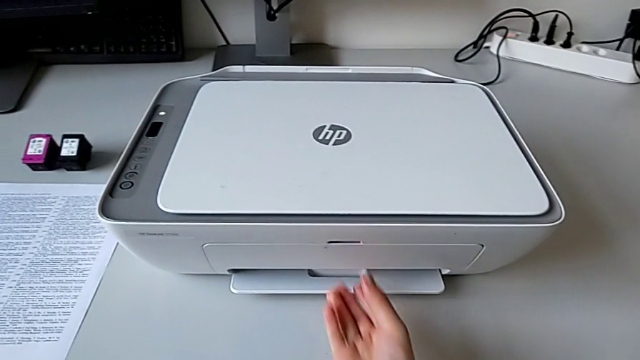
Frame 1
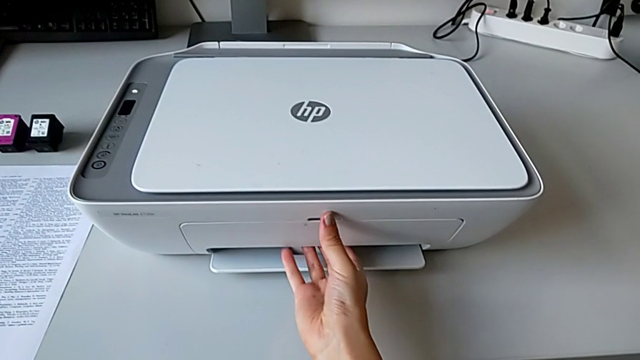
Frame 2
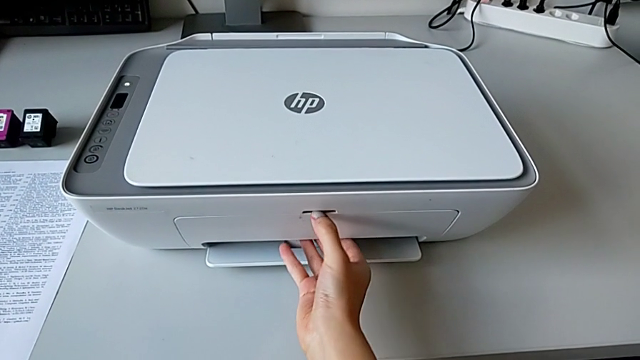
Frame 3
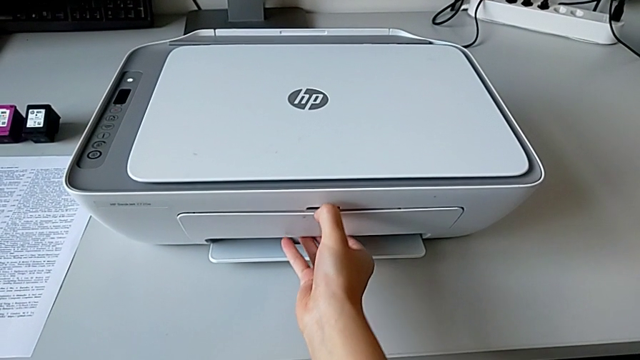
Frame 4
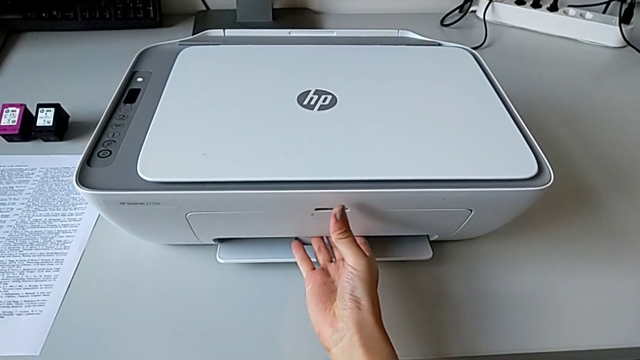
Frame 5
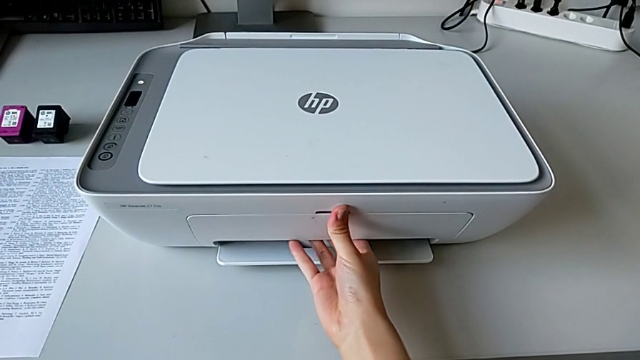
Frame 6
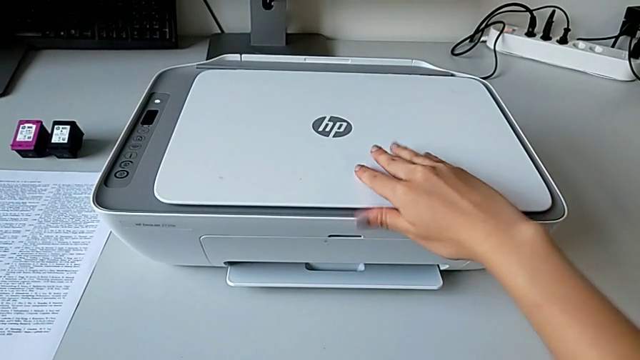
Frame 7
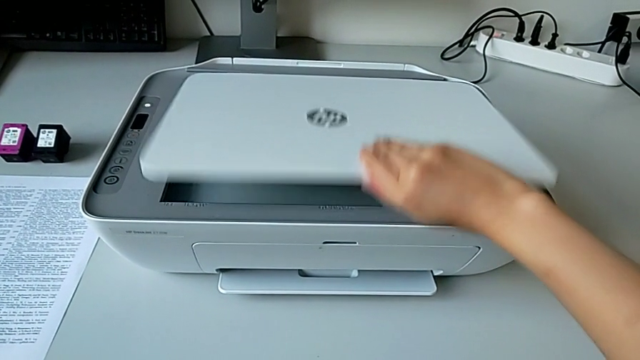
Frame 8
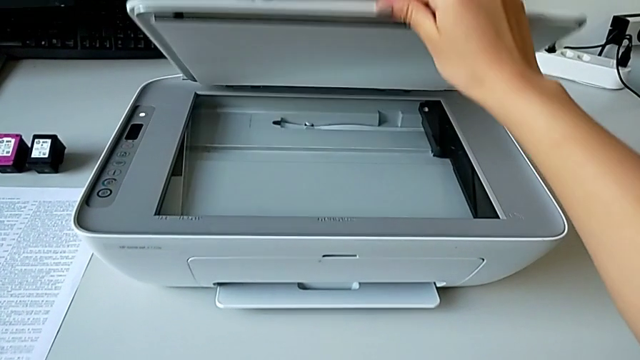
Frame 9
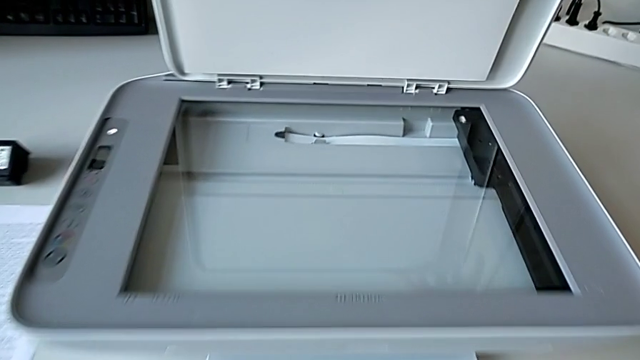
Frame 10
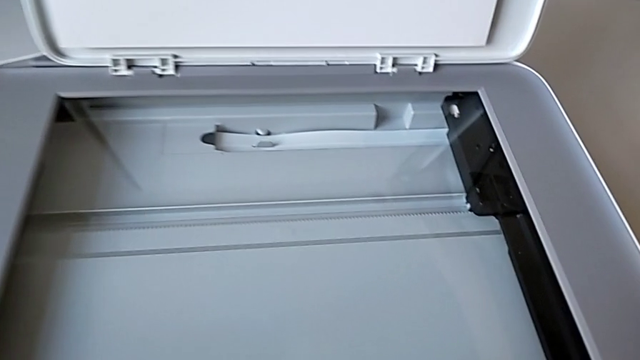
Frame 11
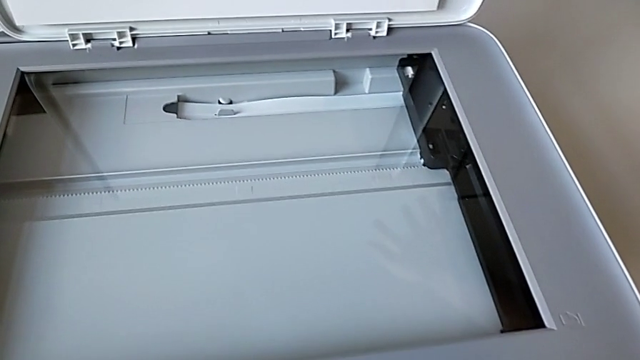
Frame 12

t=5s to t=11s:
The camera wearer opens the printer. They pull the extending paper tray and open the copy gate.

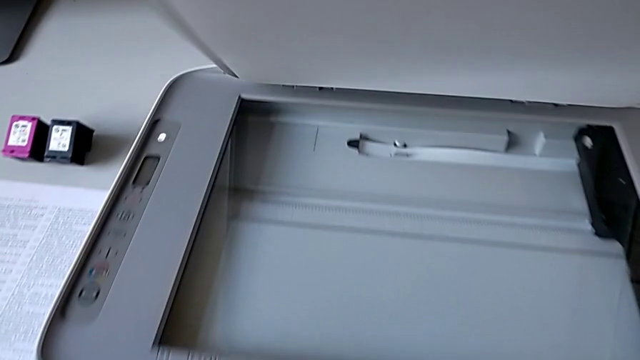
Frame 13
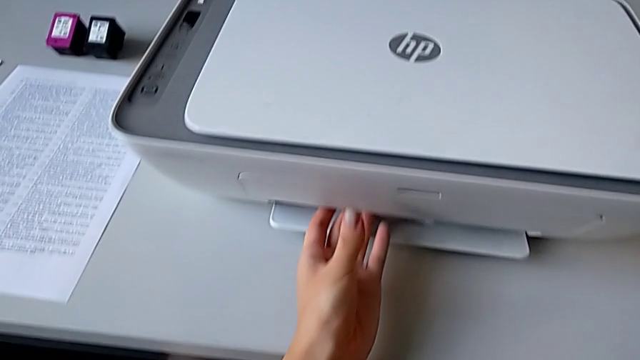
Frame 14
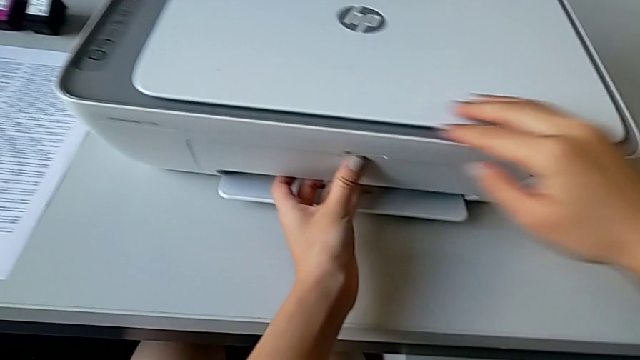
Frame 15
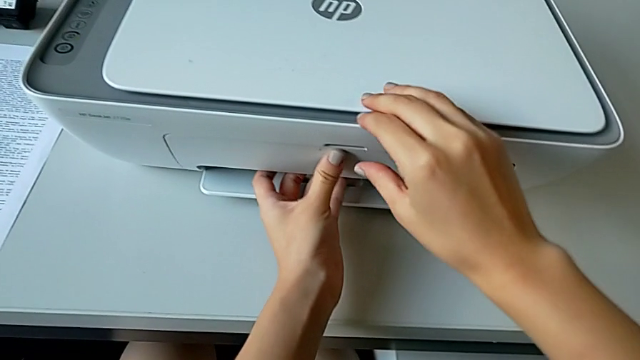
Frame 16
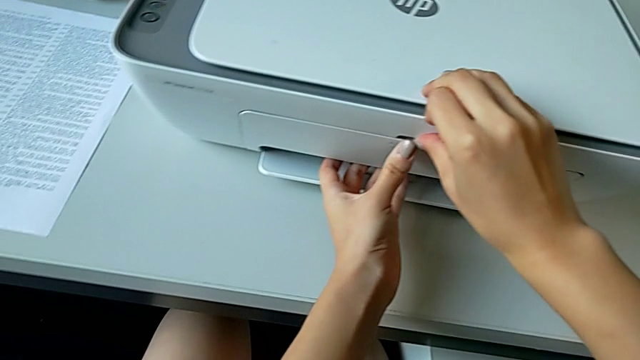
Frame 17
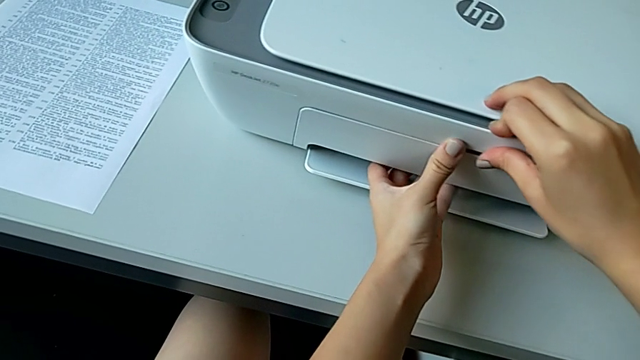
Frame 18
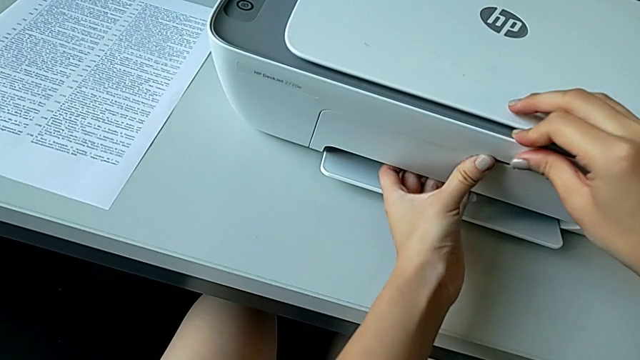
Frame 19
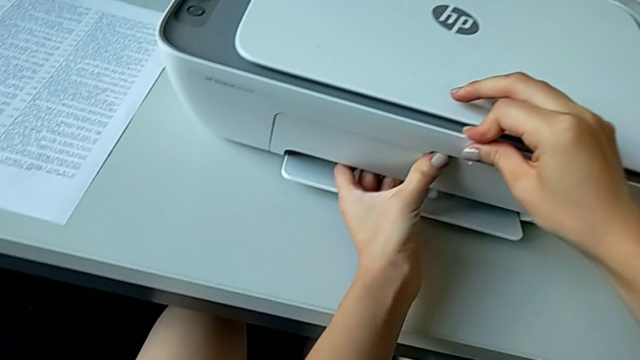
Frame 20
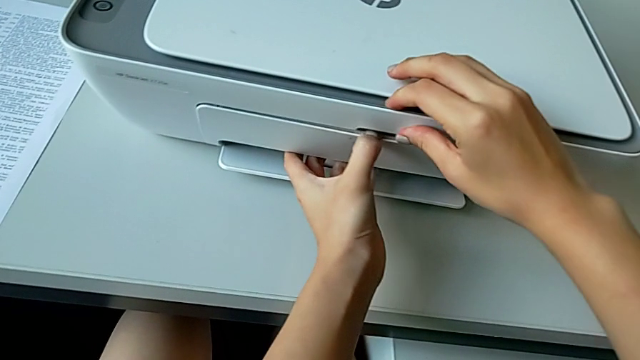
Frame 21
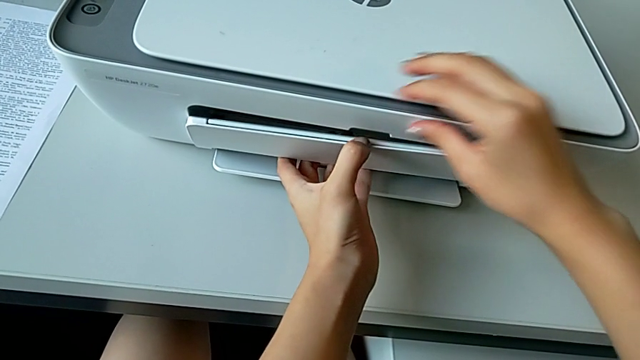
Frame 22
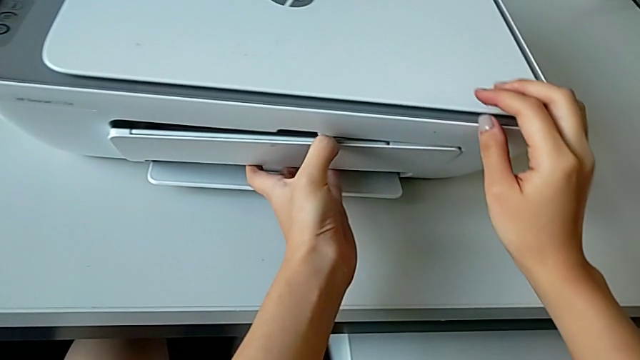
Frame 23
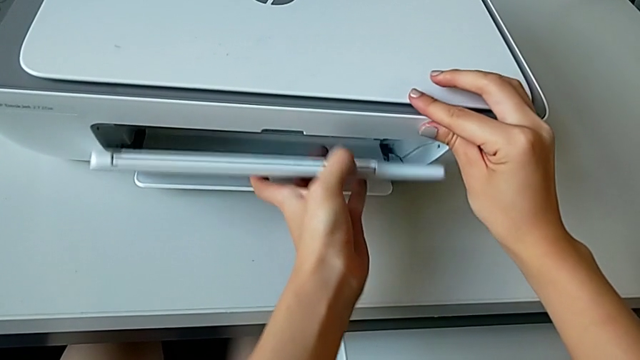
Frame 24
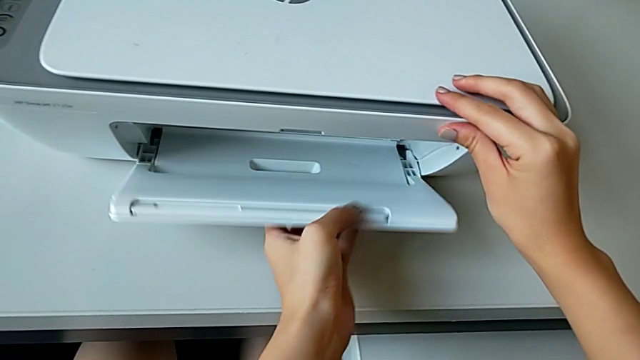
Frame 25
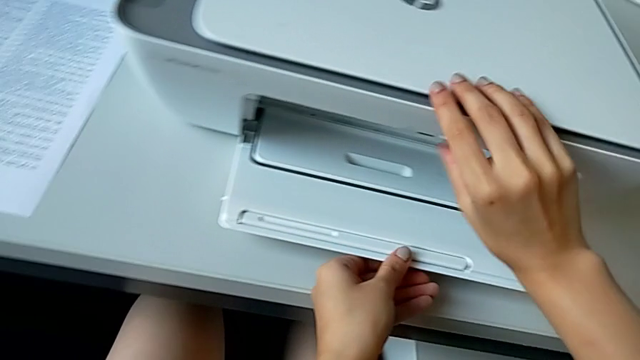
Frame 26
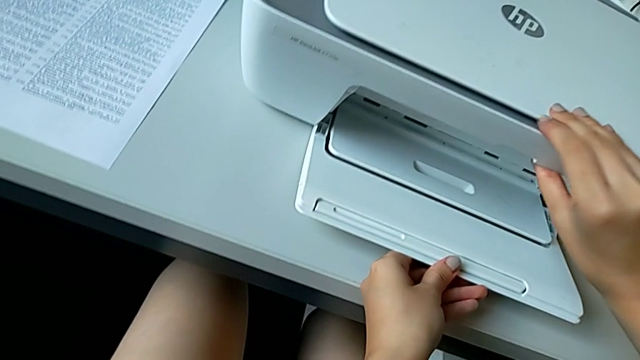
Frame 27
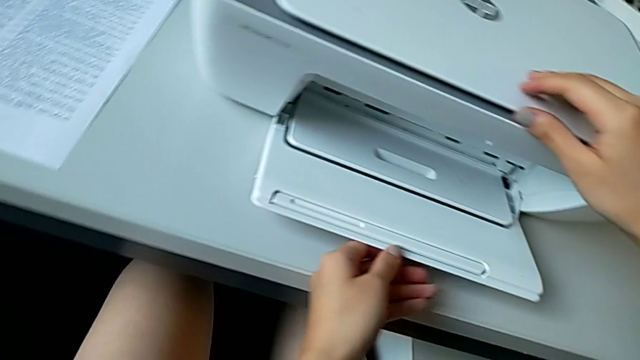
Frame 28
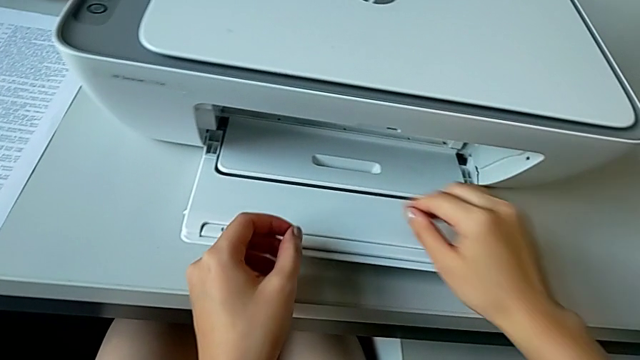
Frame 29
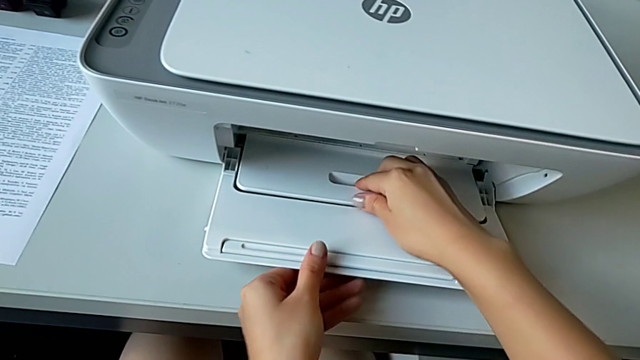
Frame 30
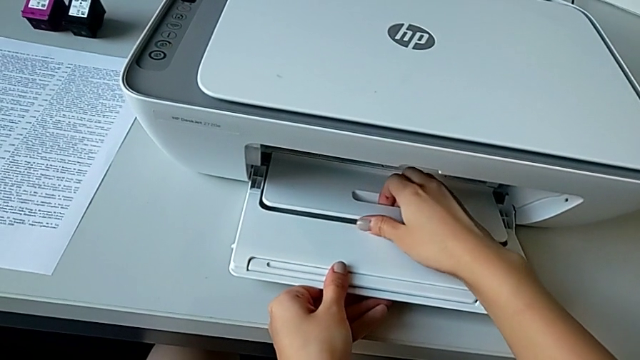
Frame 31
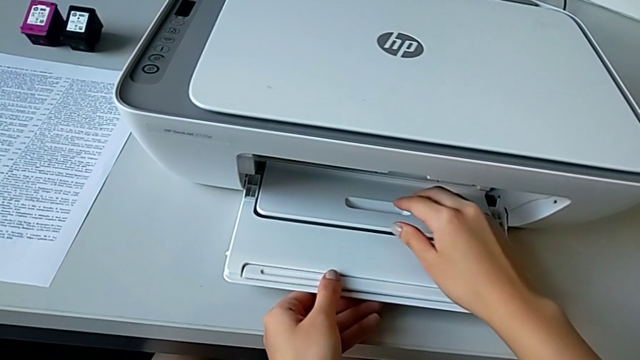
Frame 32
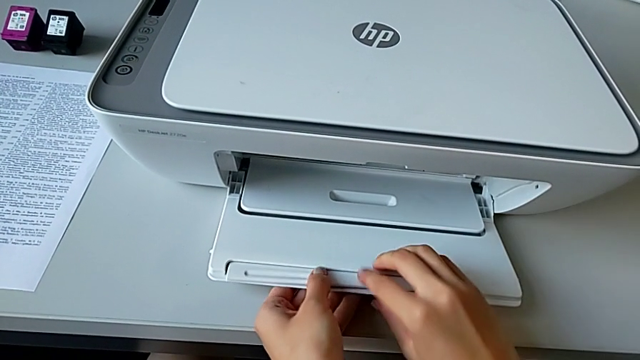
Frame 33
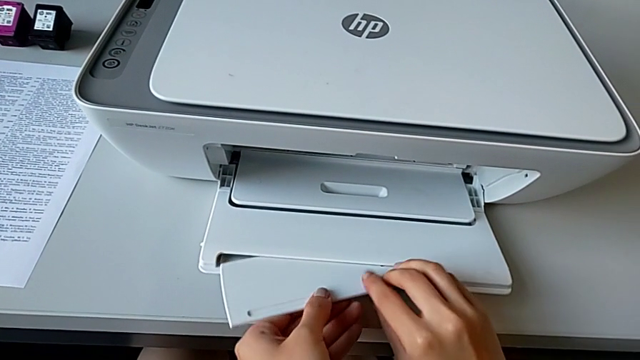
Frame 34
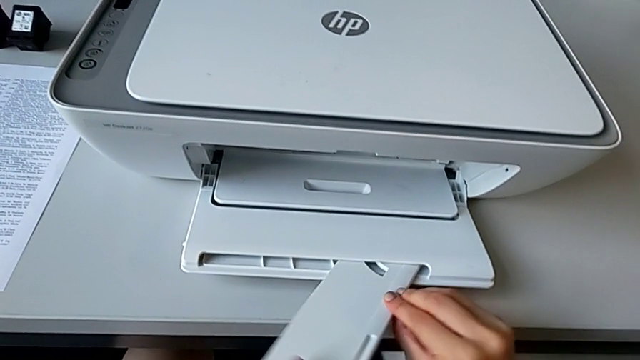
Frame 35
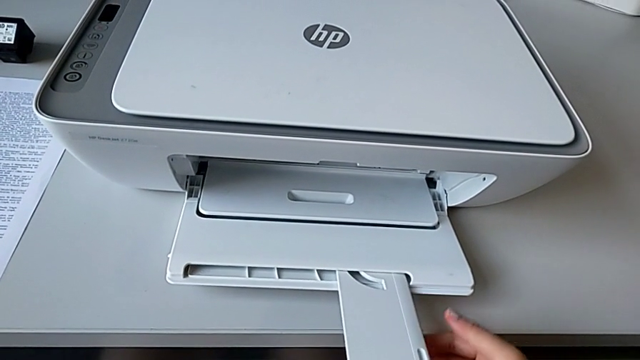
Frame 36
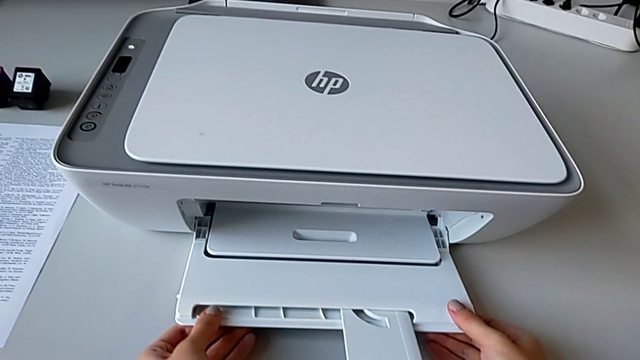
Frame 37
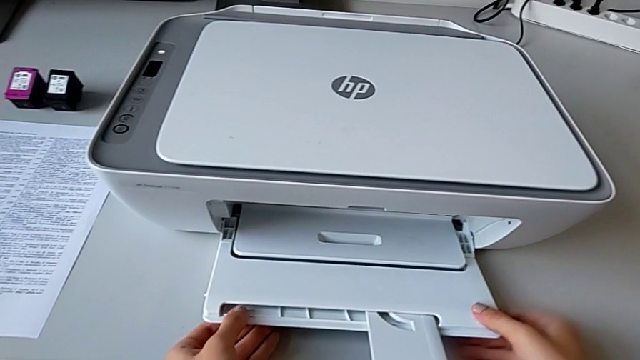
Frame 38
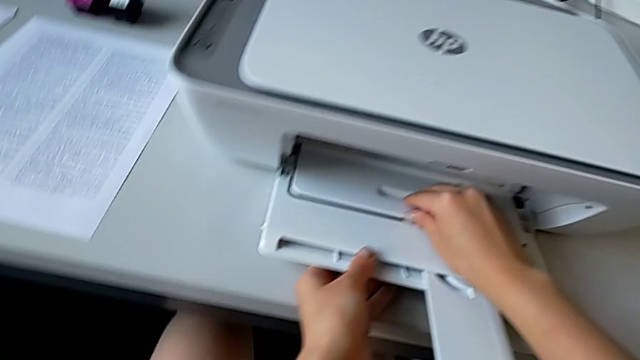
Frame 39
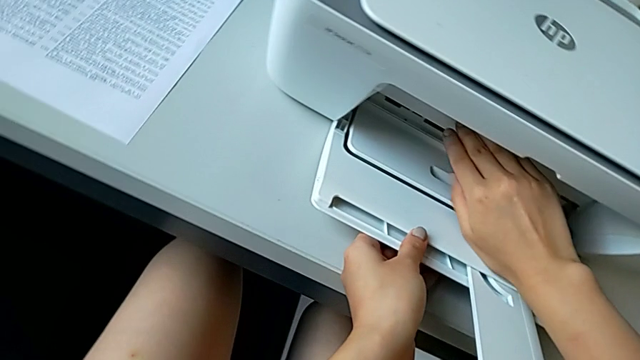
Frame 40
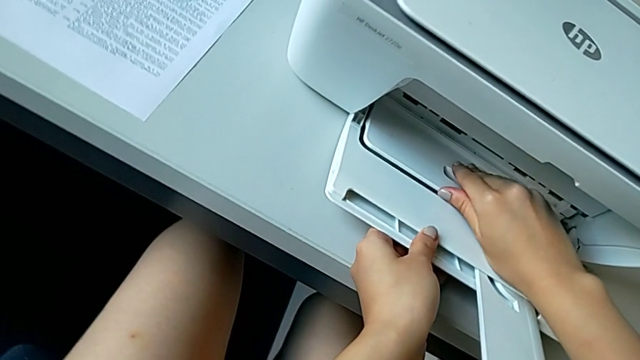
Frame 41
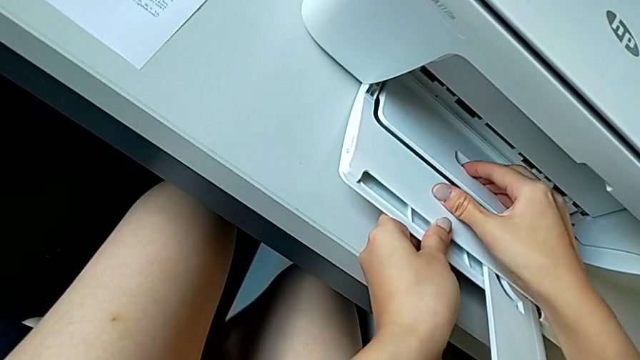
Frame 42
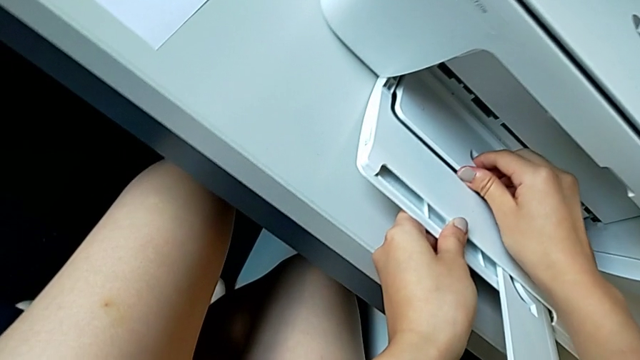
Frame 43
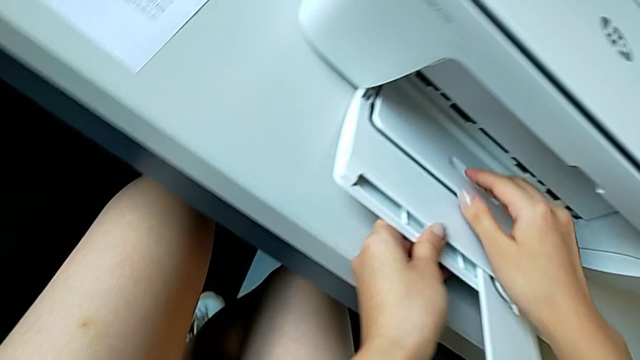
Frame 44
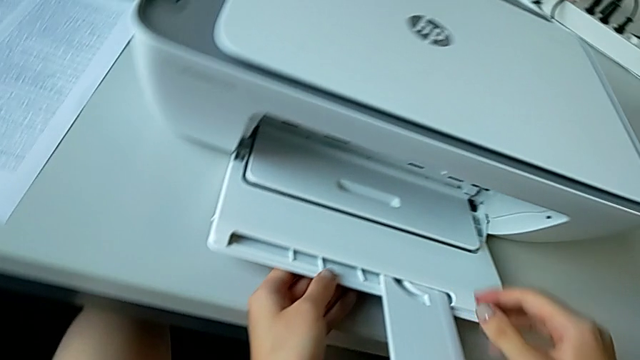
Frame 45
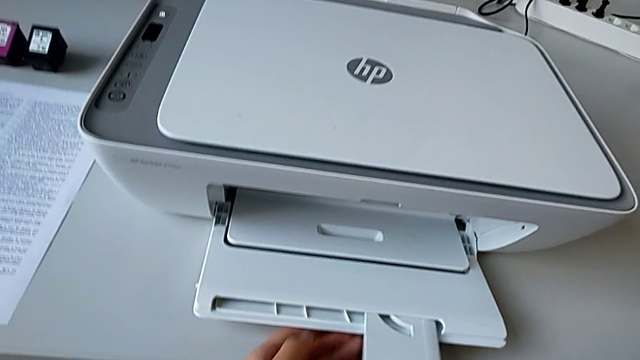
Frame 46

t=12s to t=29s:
The camera wearer opens the bottom part of the printer. They pull the extending paper tray, open it, pull it, pull the paper tray and inspect the printer.
